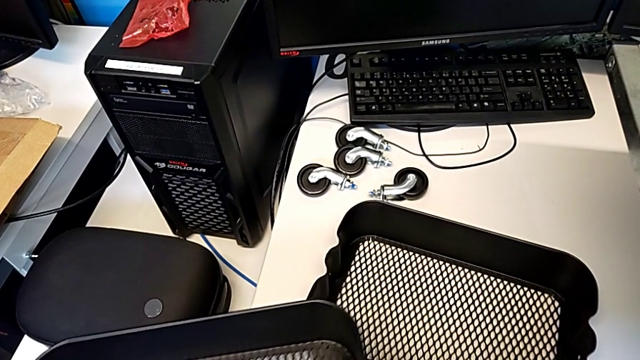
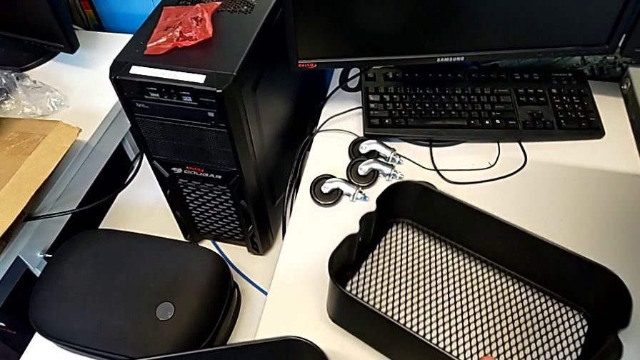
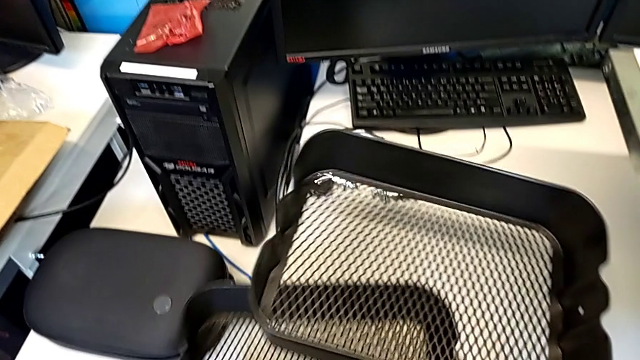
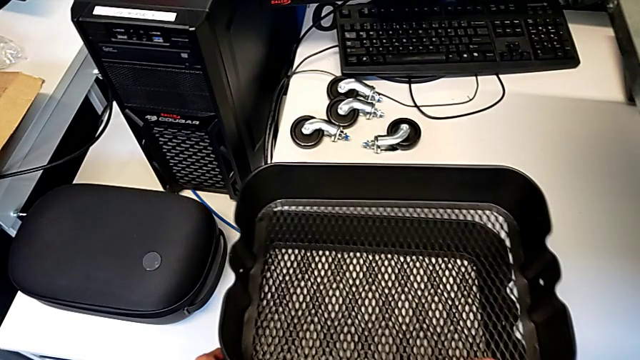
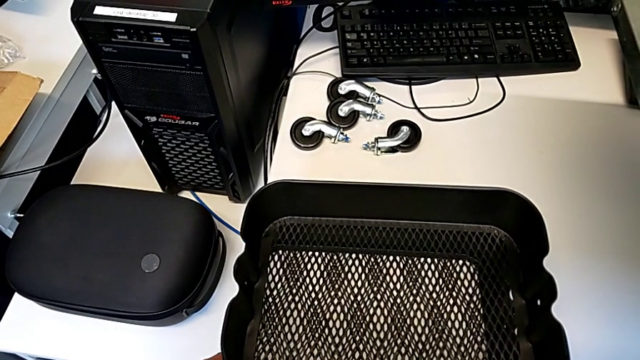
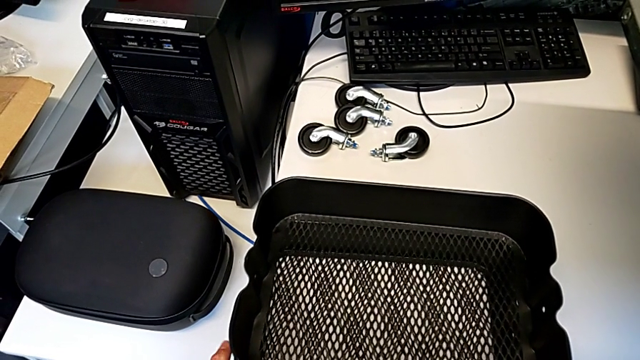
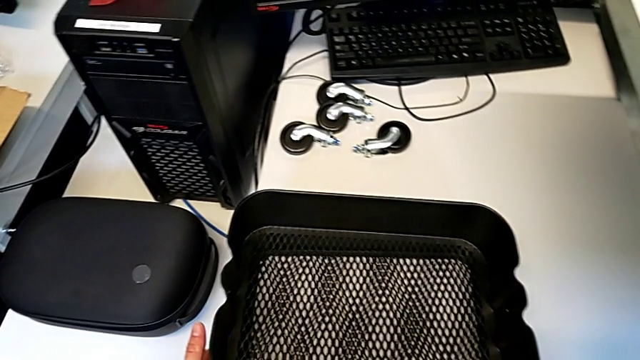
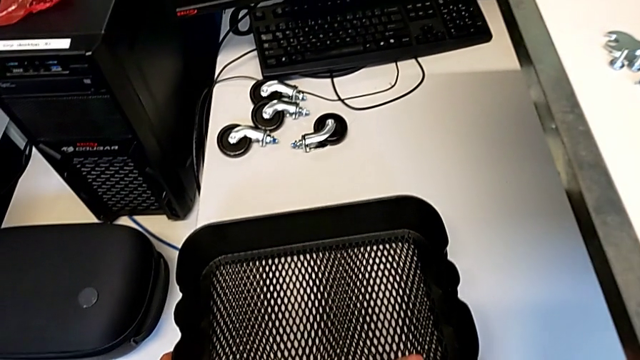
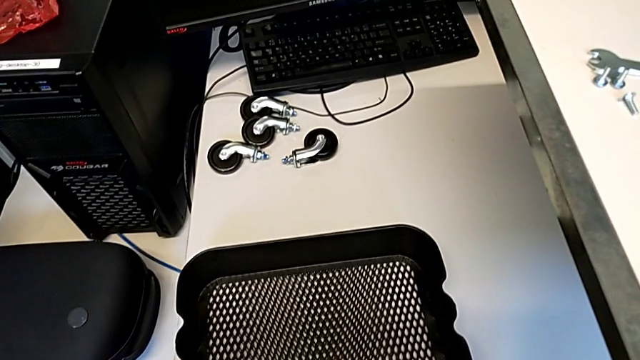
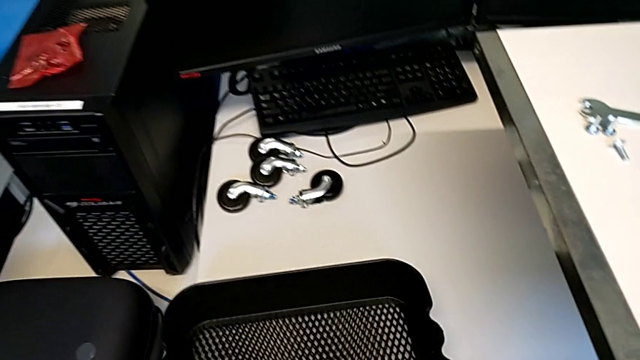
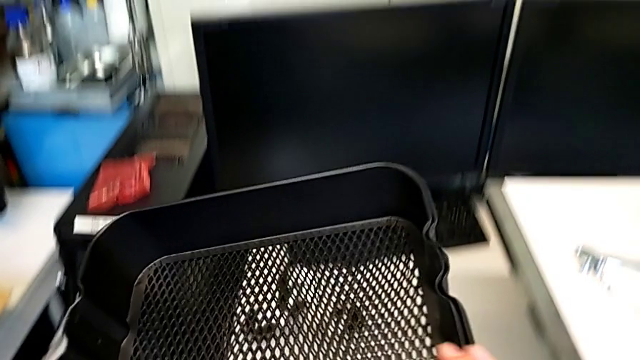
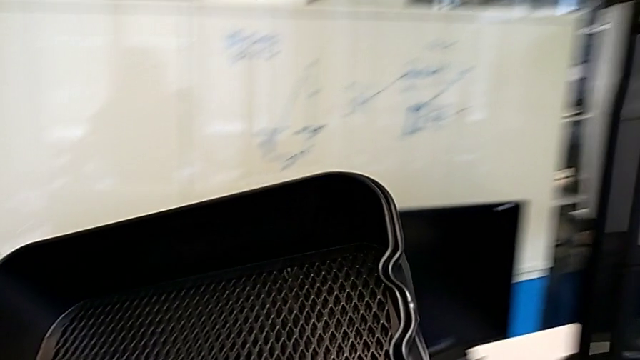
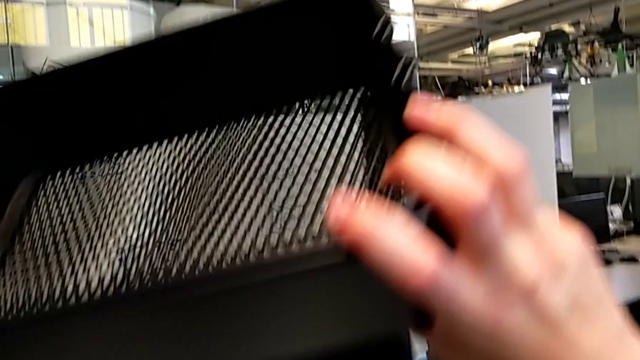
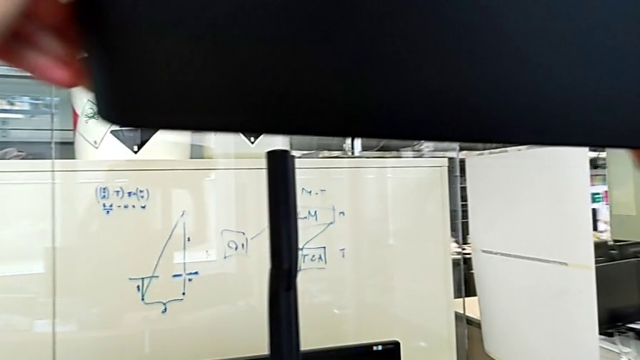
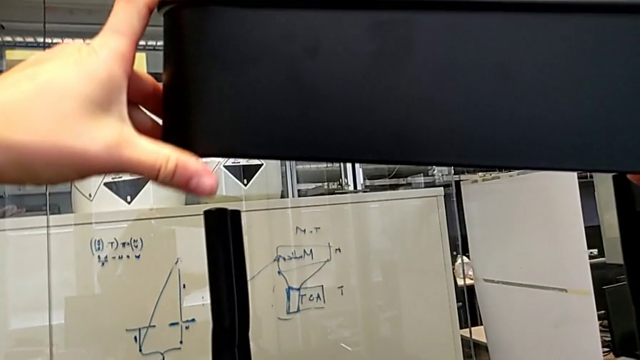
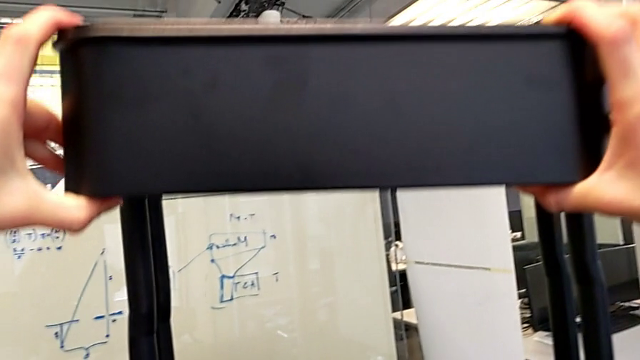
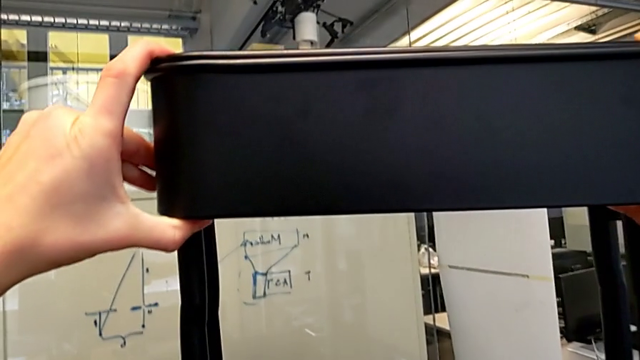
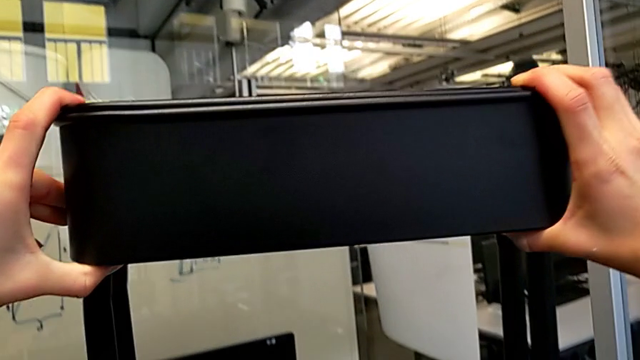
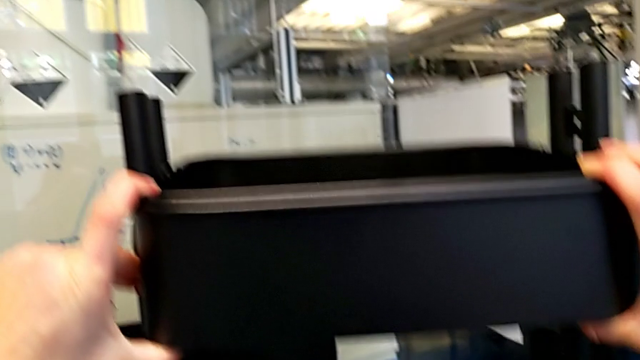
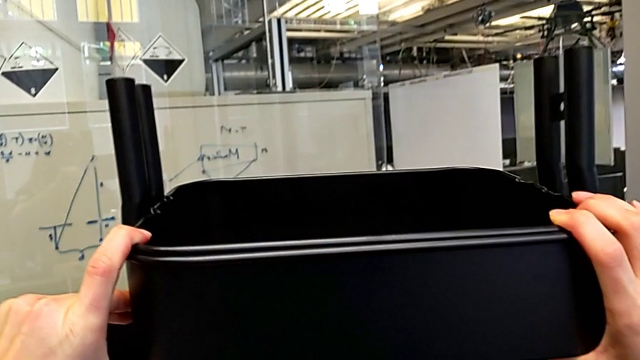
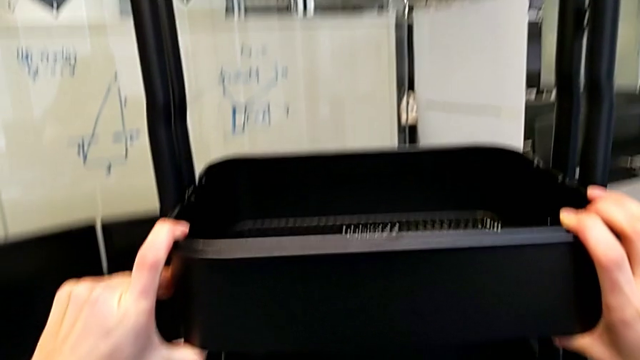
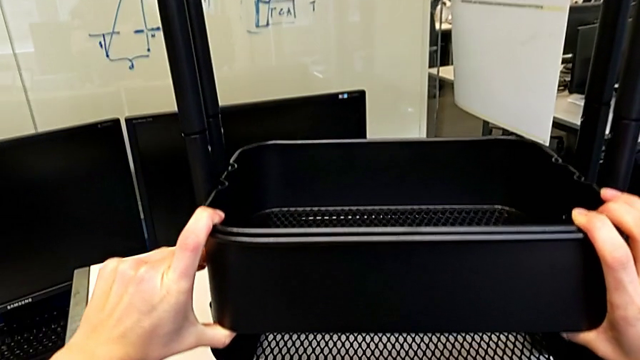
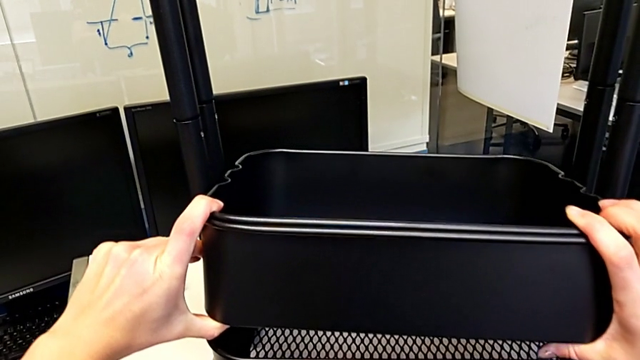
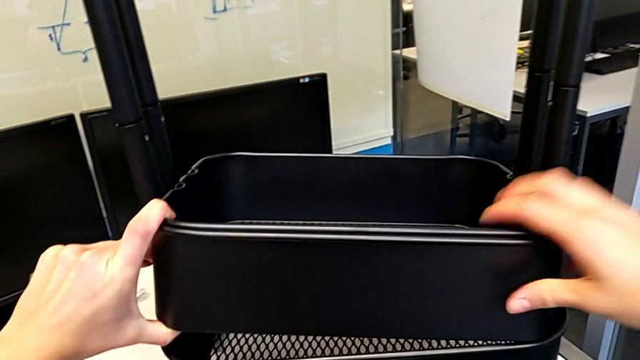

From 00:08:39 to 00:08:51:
The camera wearer is assembling the trays. They place the grid tray, lift it and insert it.

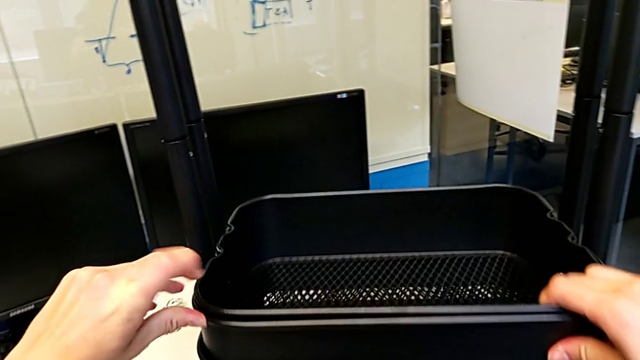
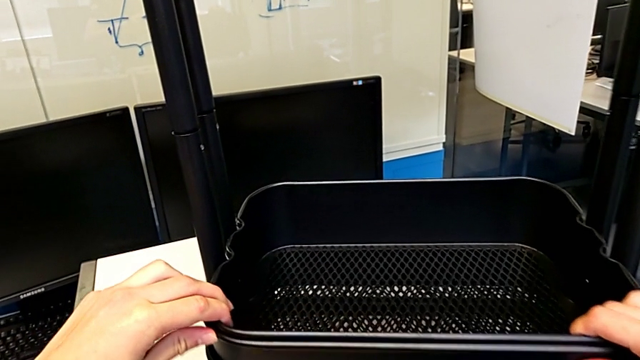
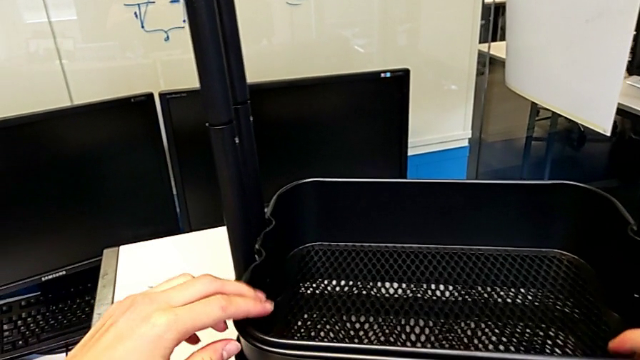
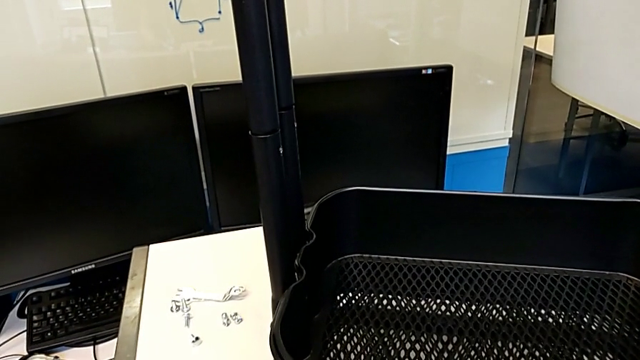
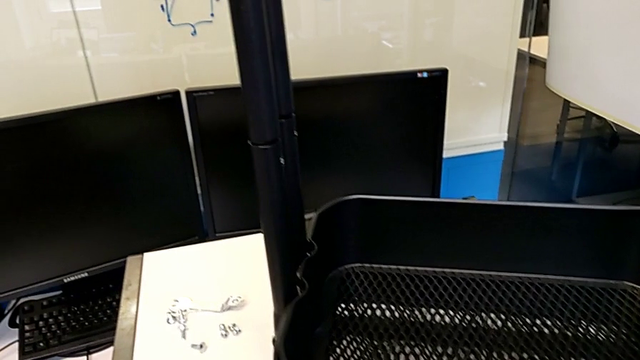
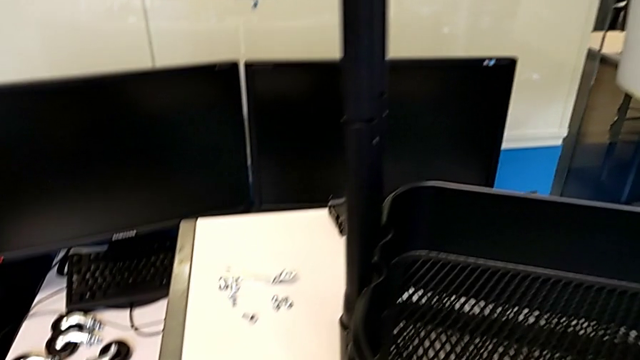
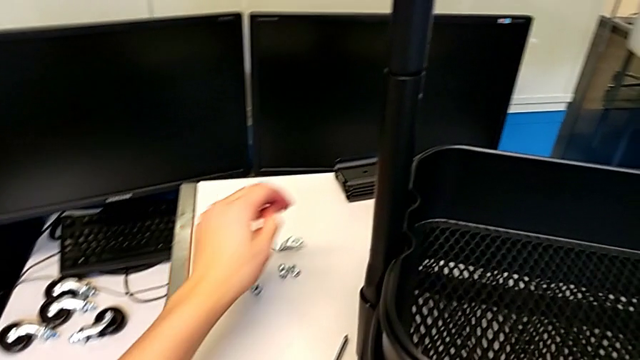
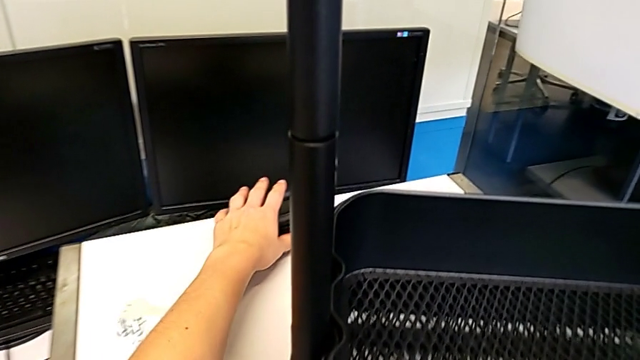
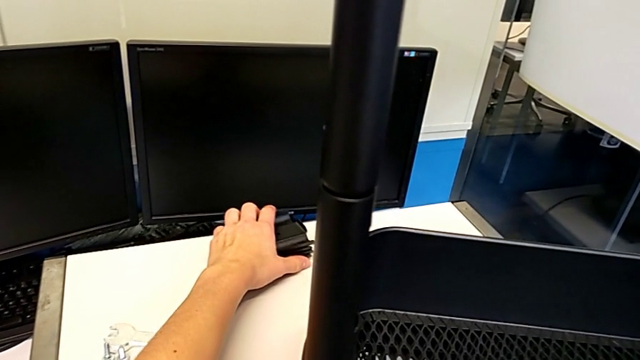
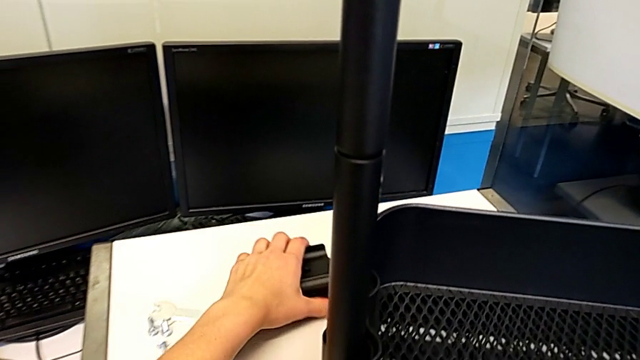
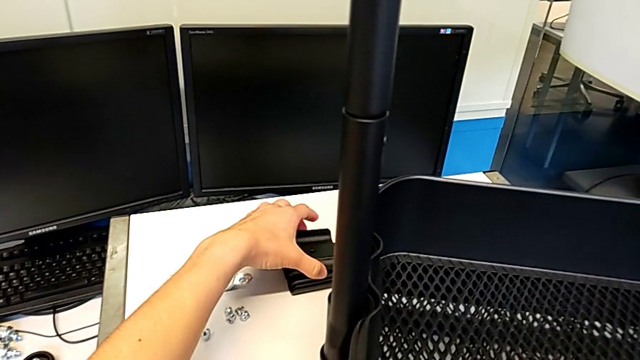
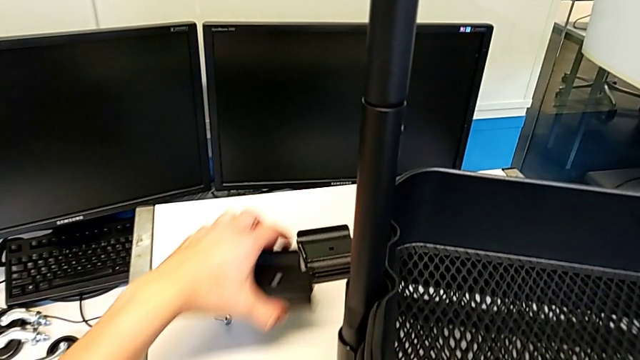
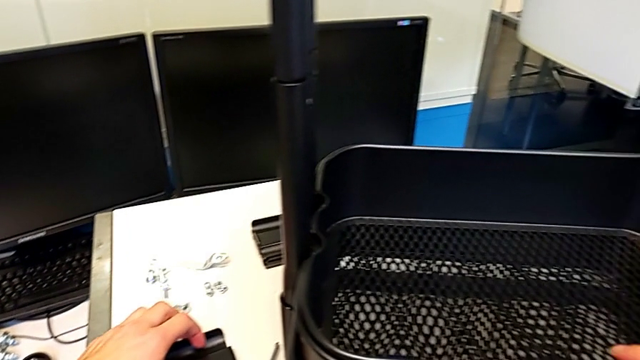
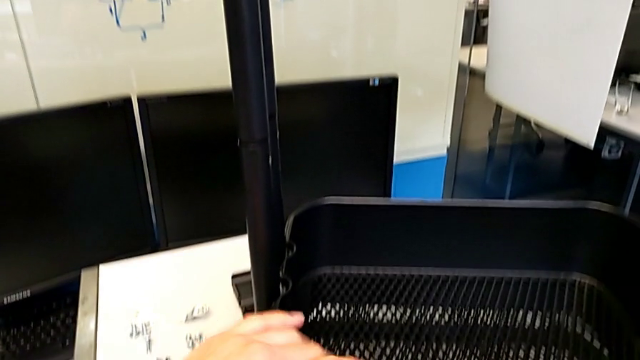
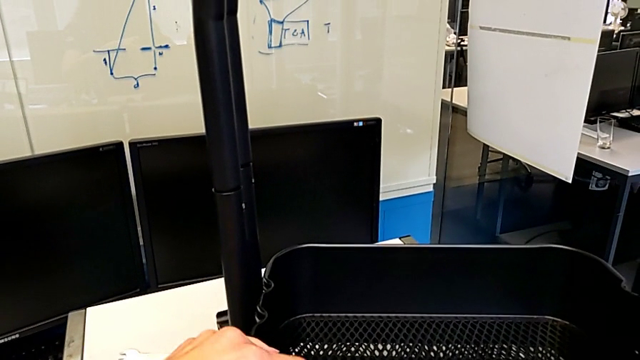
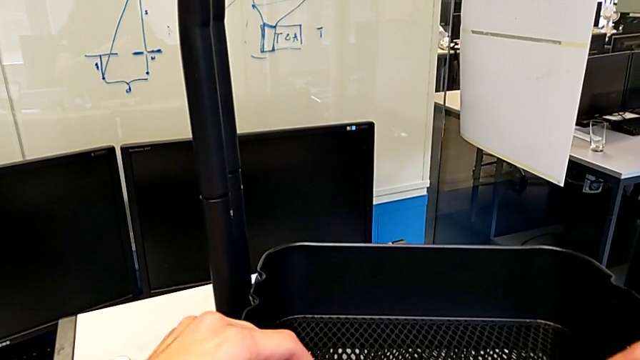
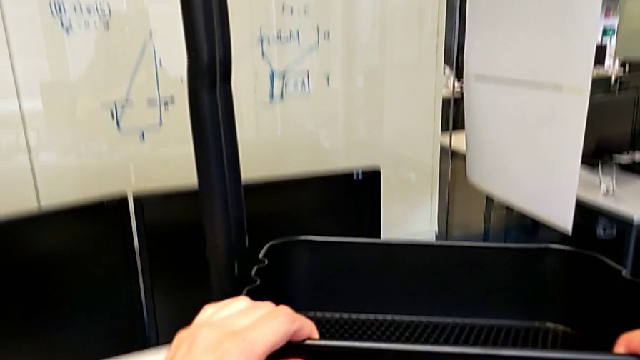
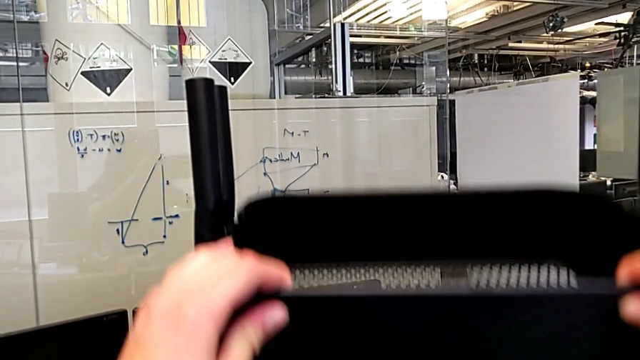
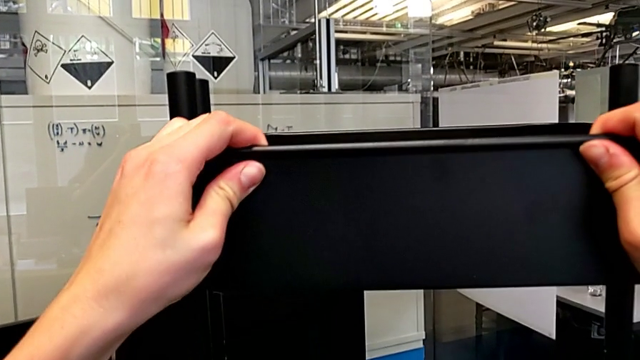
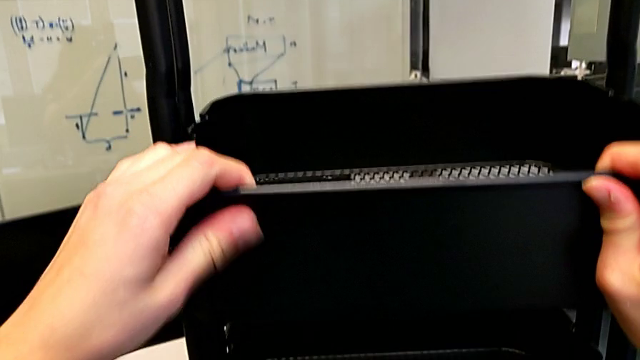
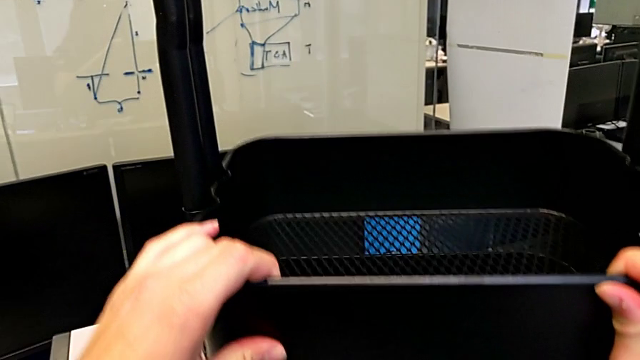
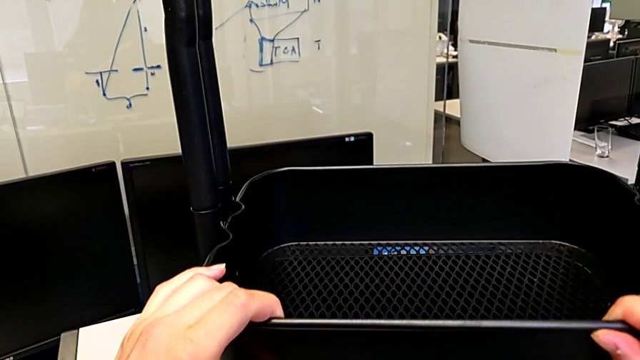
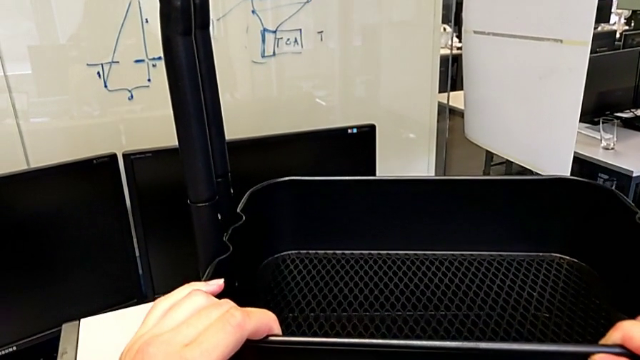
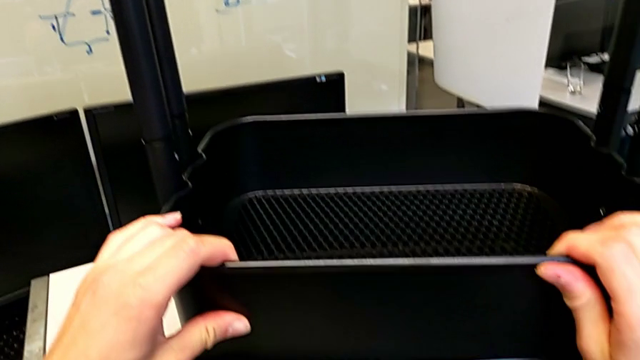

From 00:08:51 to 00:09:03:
The camera wearer is assembling the trays. They drop the grid tray, slide the bracket, grab it, place it, lift the grid tray and begin to place it.
